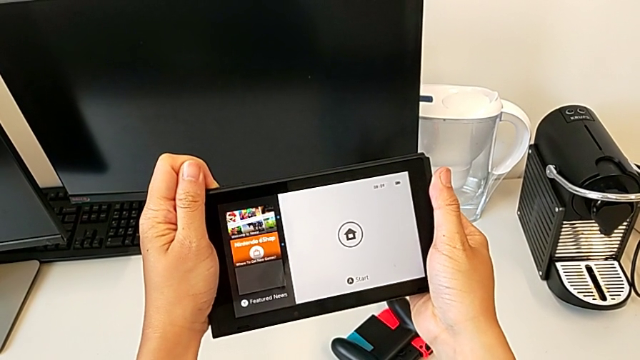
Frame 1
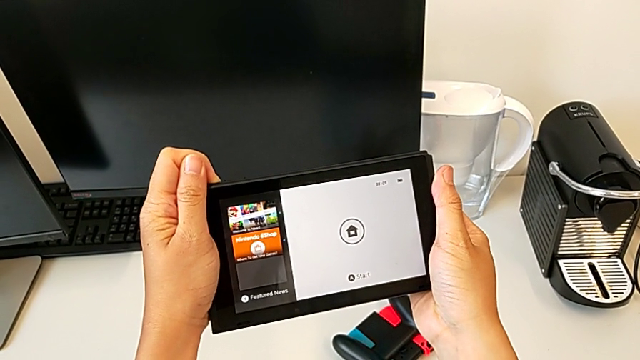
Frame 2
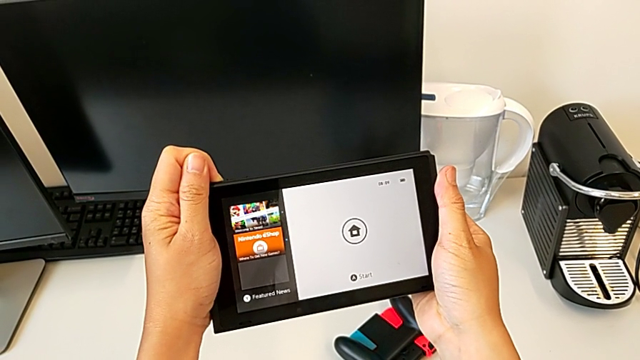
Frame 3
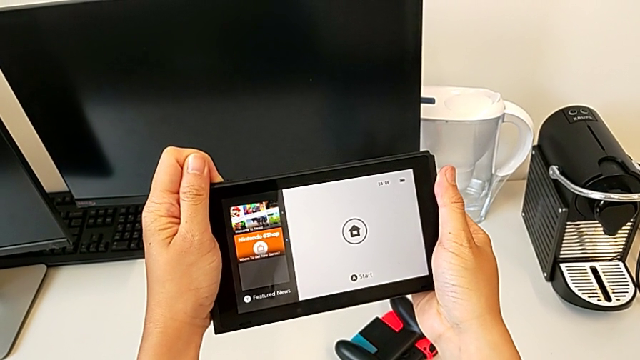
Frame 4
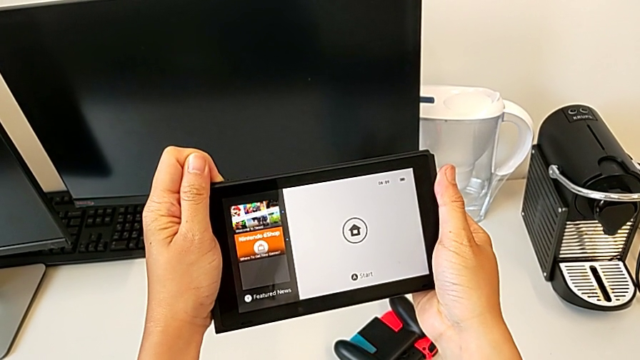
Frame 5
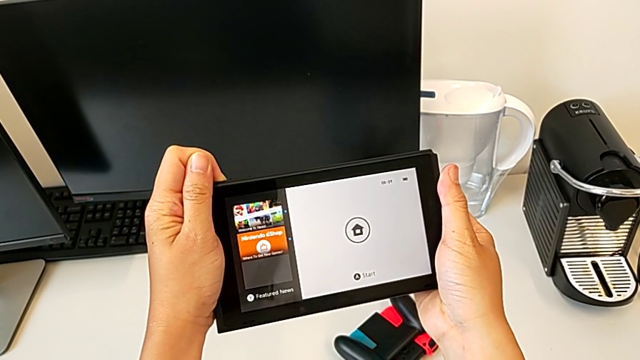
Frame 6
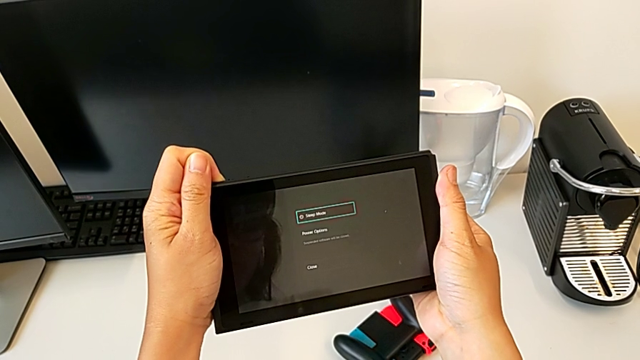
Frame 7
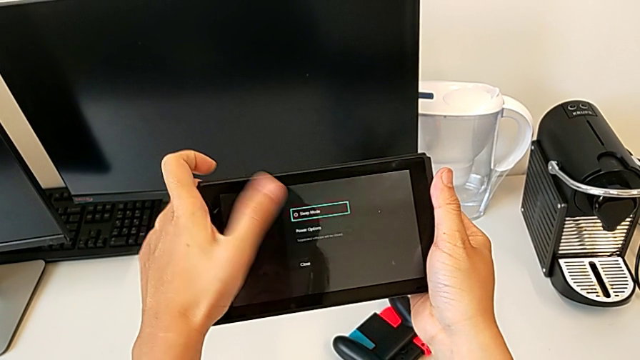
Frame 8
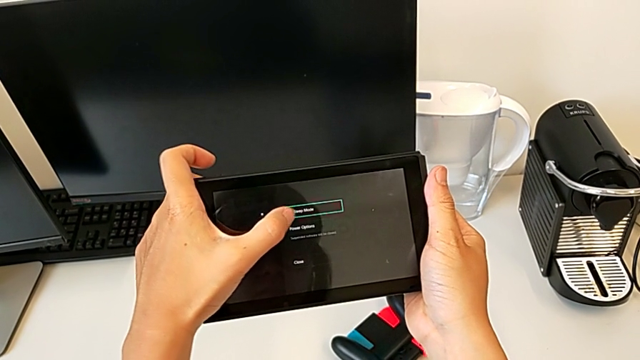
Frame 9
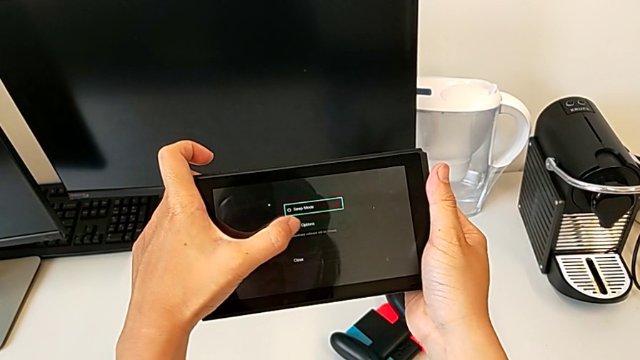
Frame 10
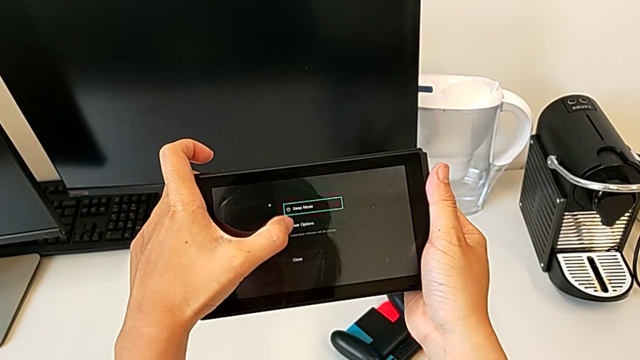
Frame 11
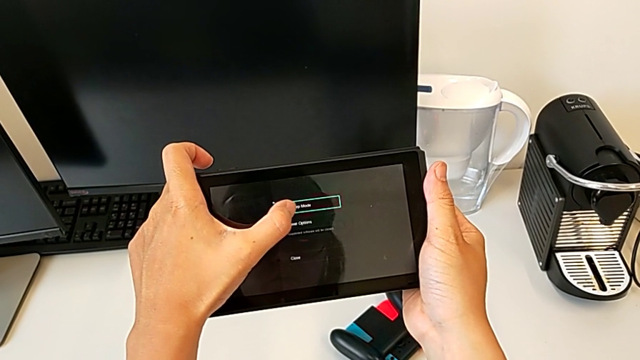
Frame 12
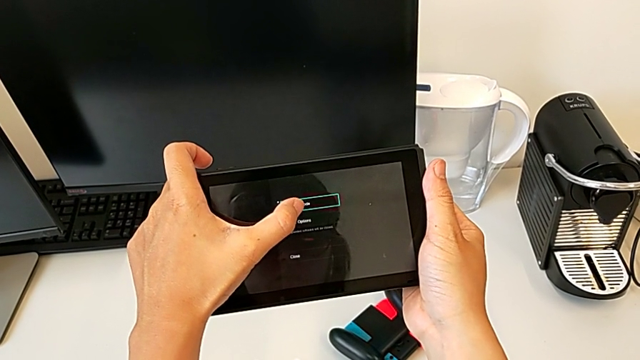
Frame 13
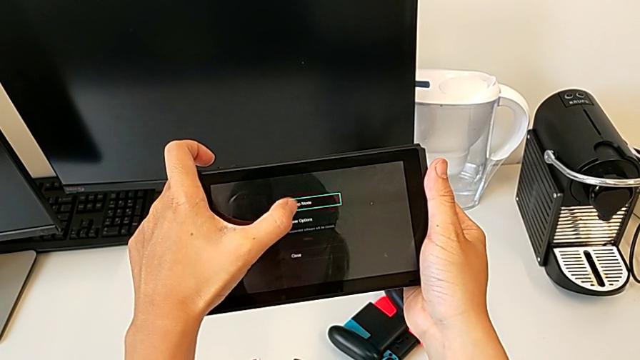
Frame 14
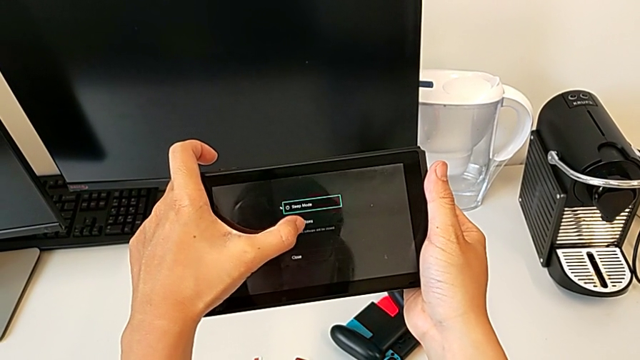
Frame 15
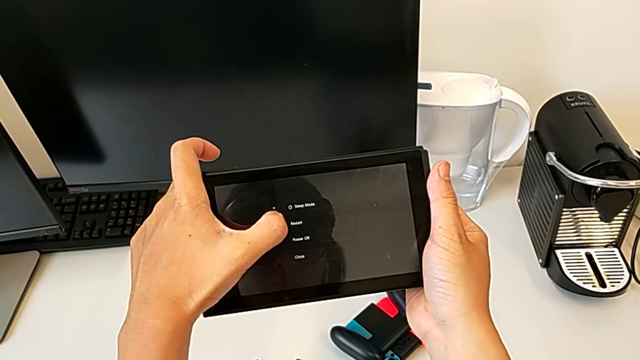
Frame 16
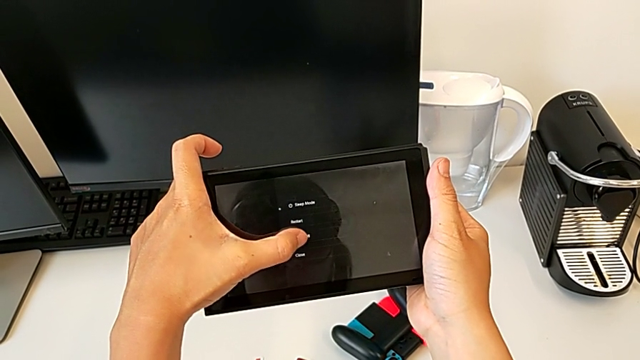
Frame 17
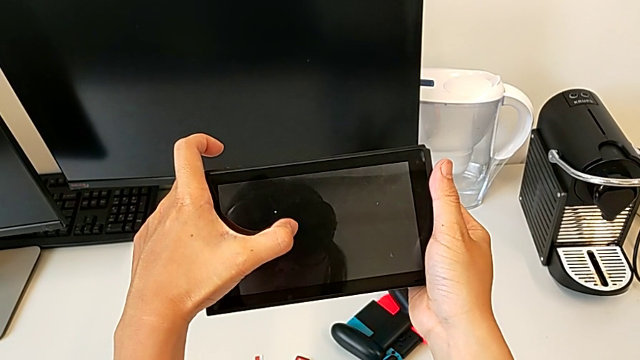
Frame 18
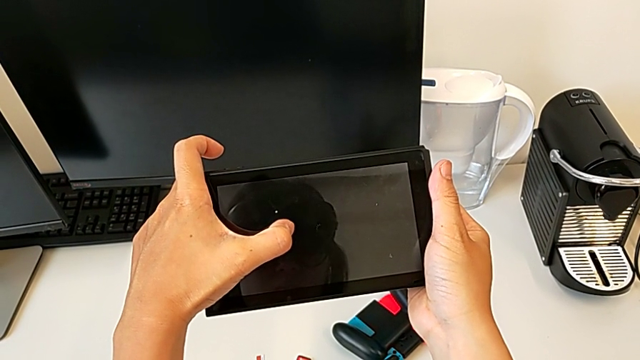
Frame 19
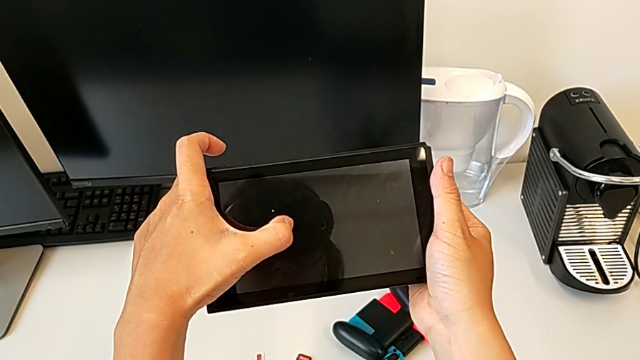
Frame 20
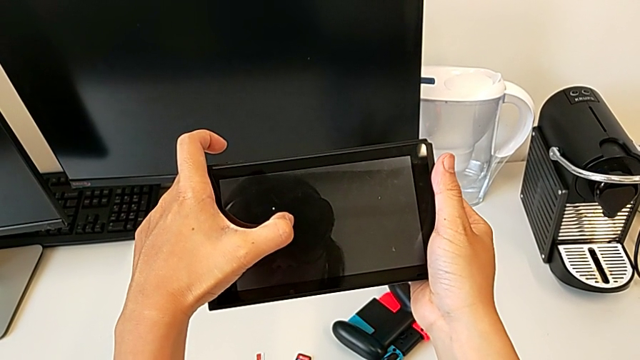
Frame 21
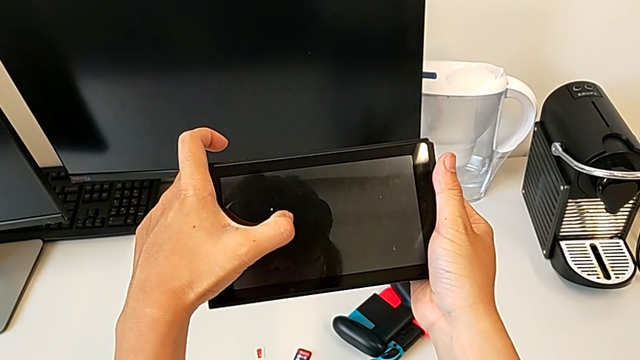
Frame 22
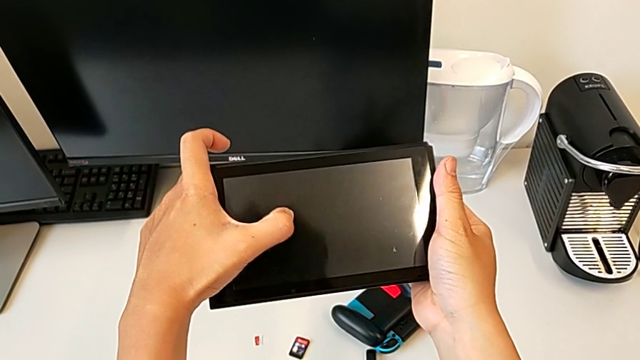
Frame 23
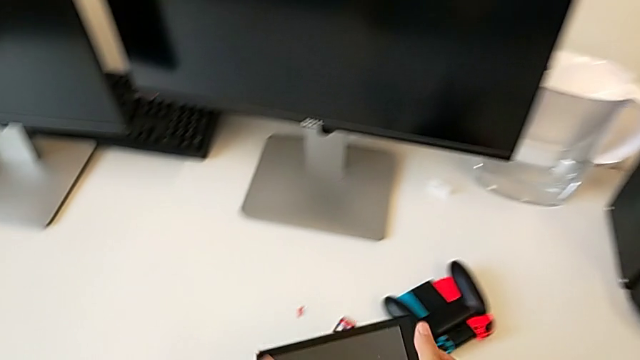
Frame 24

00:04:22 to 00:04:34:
The camera wearer is turning off the Nintendo Switch. They hold the button, click the touch screen twice and turn off the Nintendo Switch.
